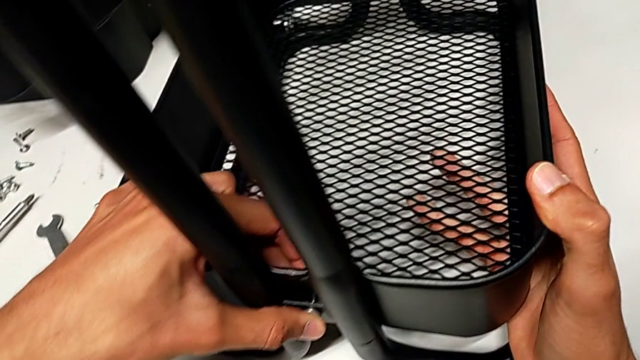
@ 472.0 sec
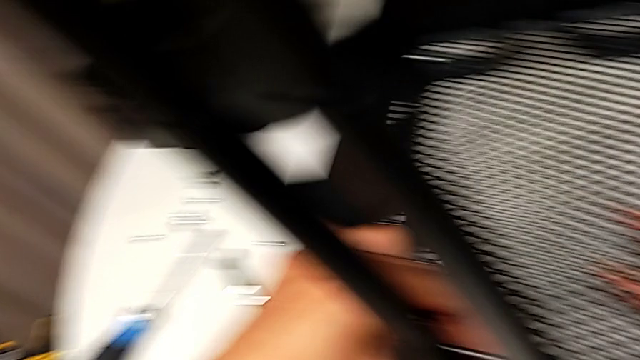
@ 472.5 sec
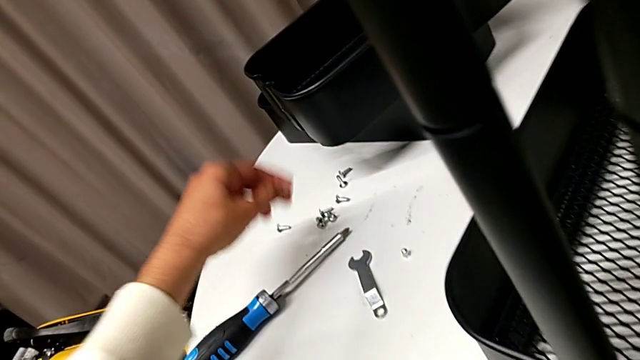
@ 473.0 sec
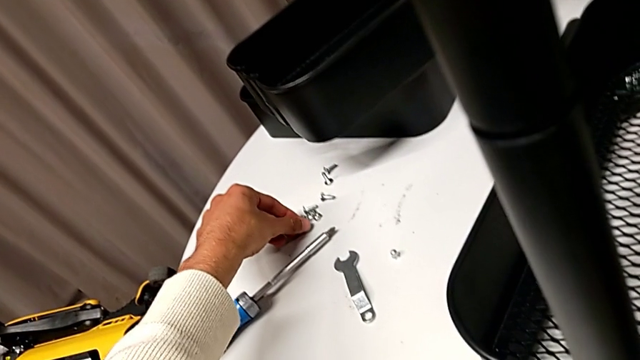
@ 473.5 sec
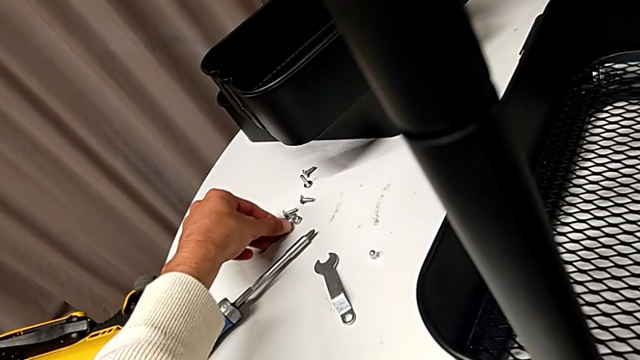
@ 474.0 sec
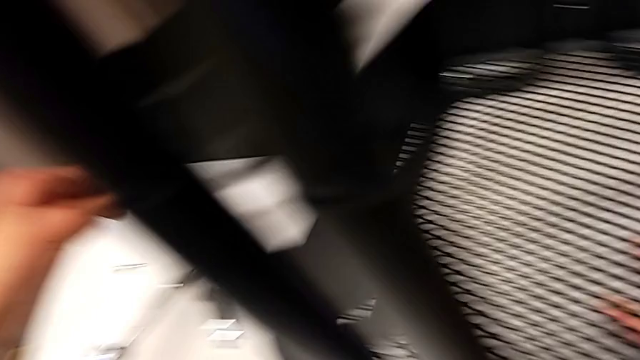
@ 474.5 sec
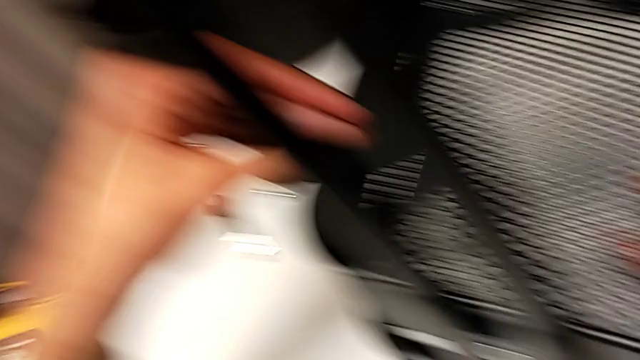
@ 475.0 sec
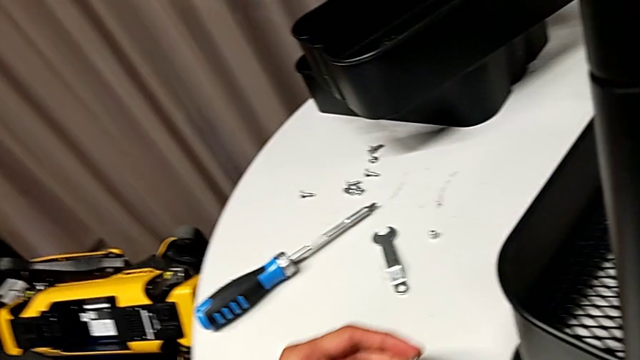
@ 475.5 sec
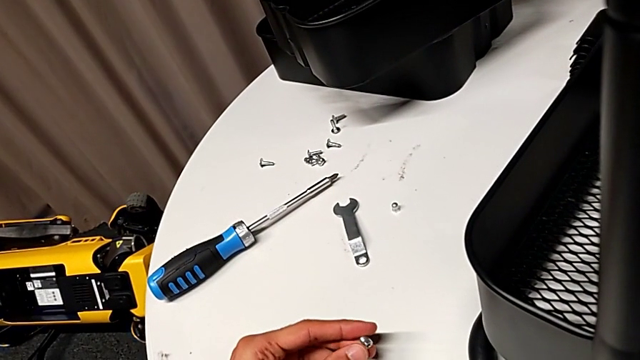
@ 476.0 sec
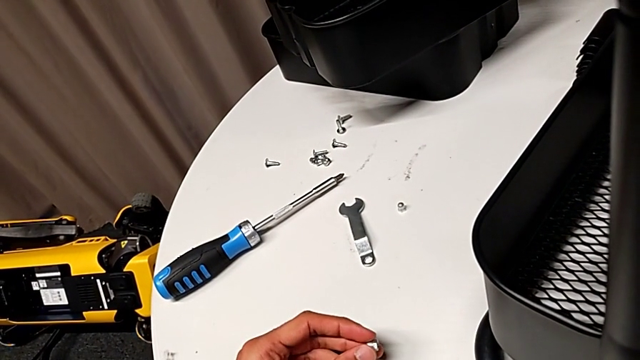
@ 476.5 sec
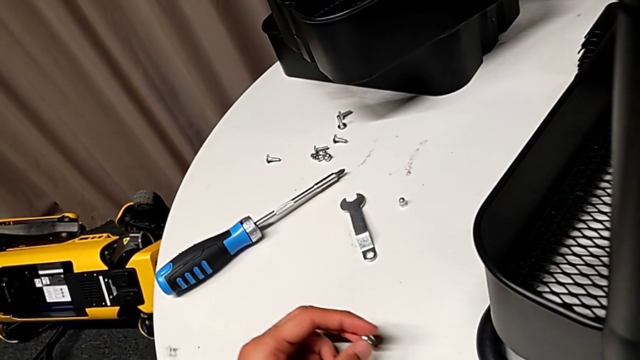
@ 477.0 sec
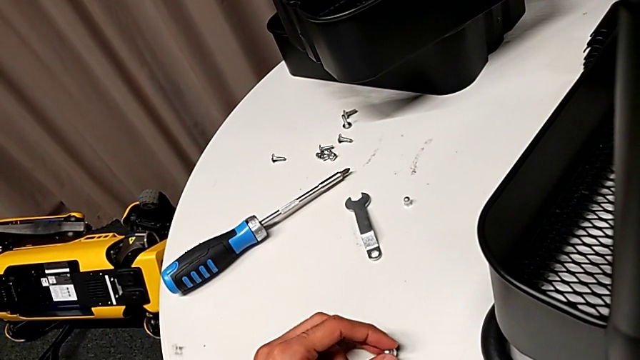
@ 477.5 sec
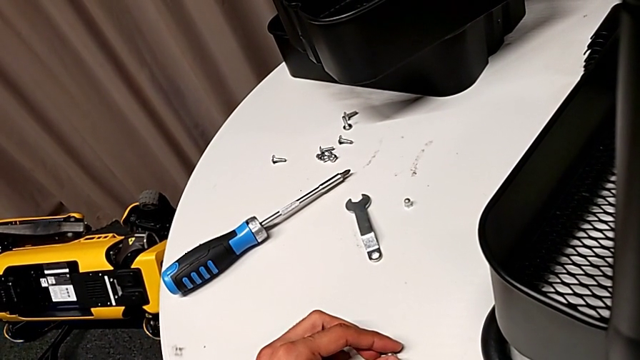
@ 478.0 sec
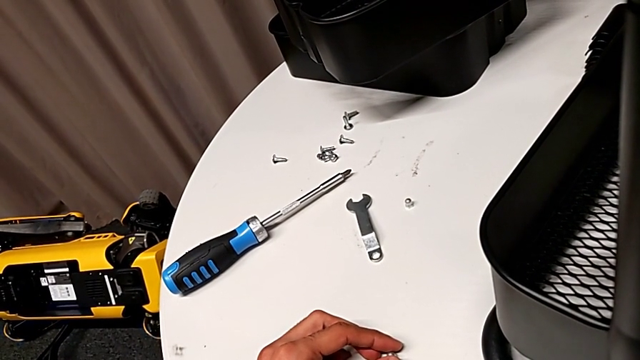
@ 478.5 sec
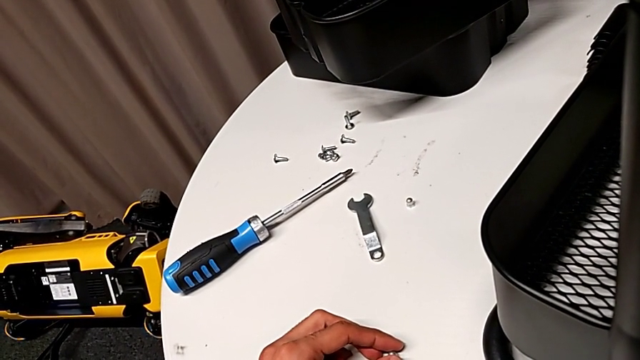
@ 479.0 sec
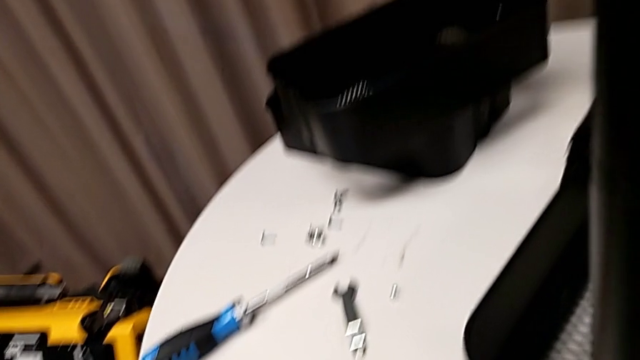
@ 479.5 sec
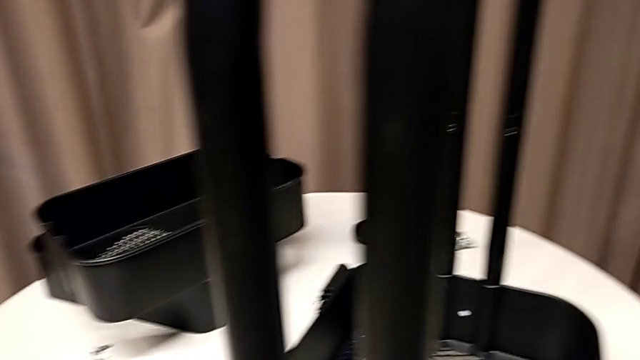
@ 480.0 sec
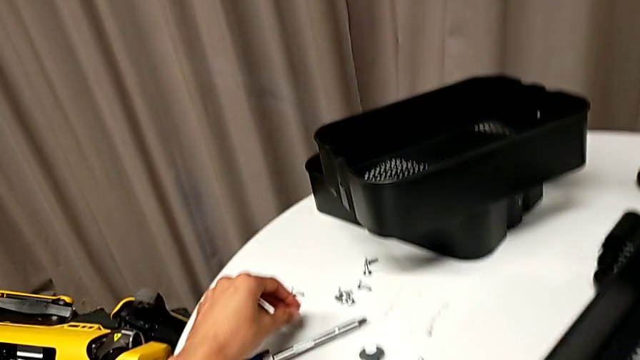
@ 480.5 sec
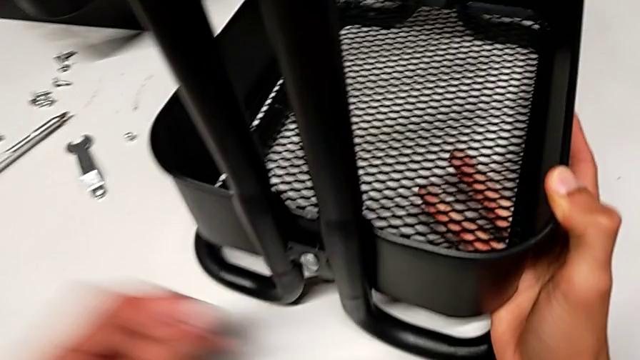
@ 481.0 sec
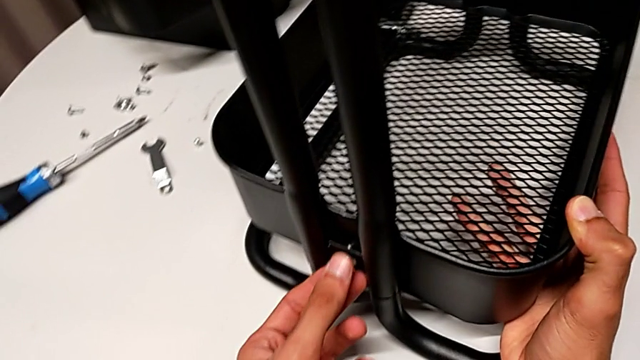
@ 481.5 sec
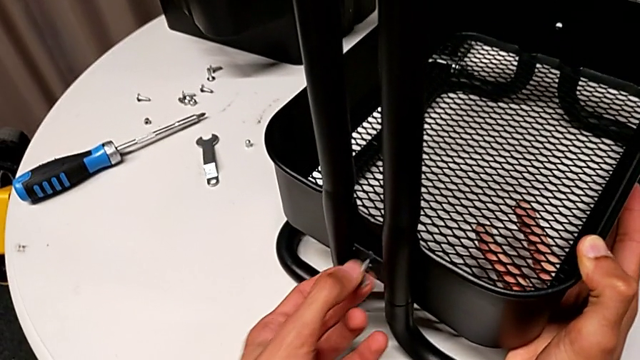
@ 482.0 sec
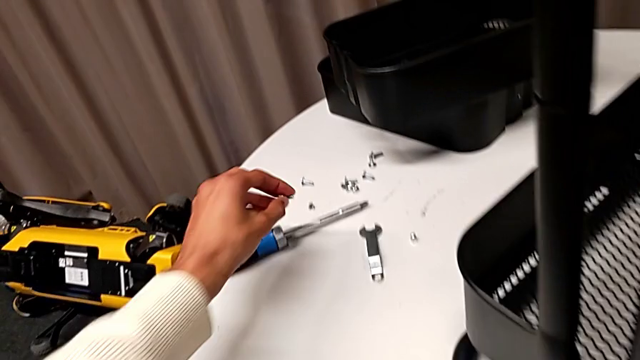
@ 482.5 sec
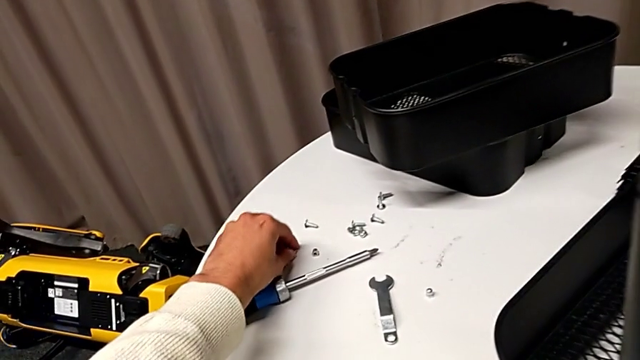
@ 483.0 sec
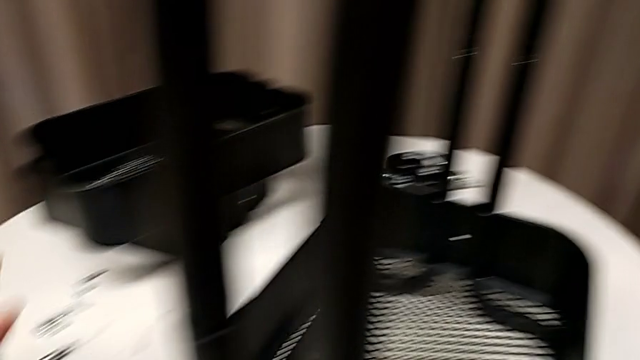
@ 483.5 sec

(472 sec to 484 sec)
The camera wearer is inserting the lower basket. They wrongly grab the bolt, still without taking the bracket, place the screw and disassemble it.

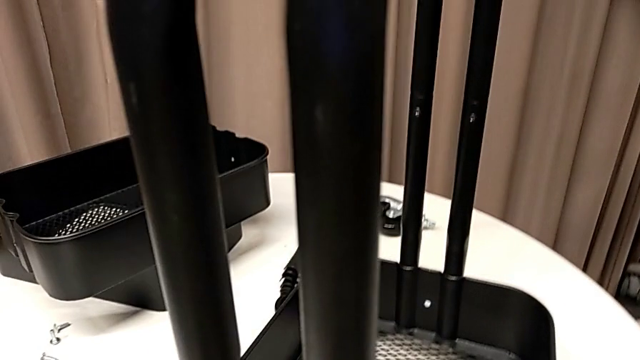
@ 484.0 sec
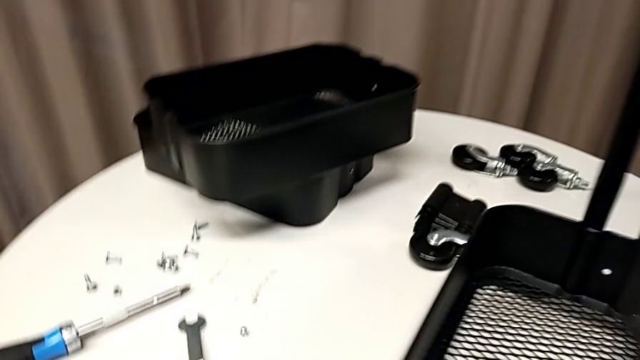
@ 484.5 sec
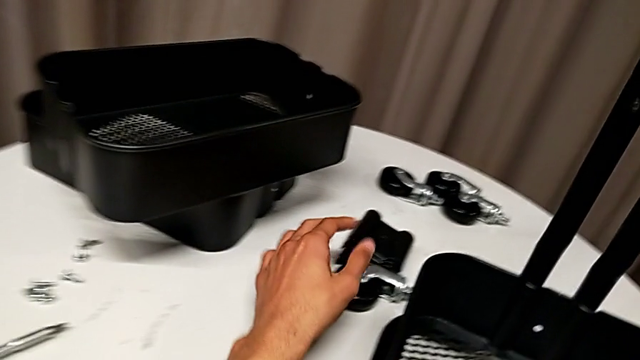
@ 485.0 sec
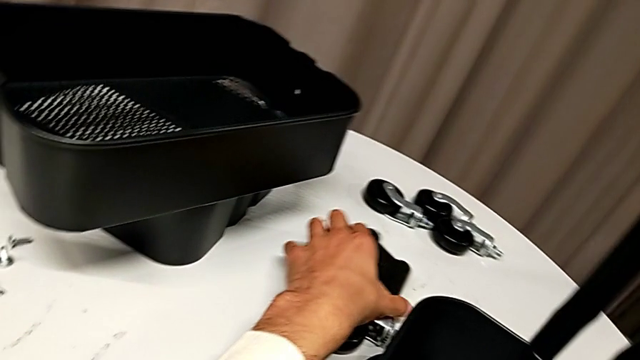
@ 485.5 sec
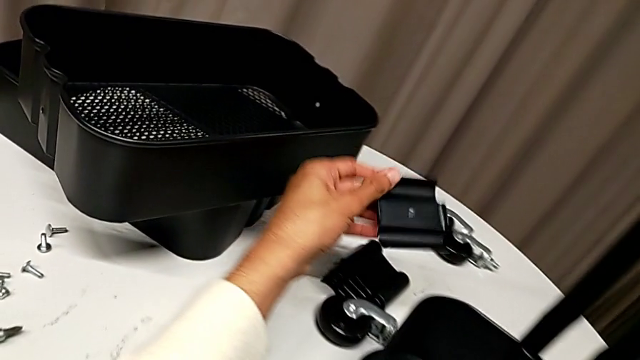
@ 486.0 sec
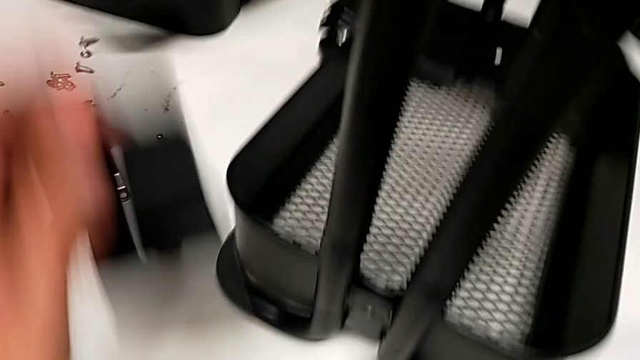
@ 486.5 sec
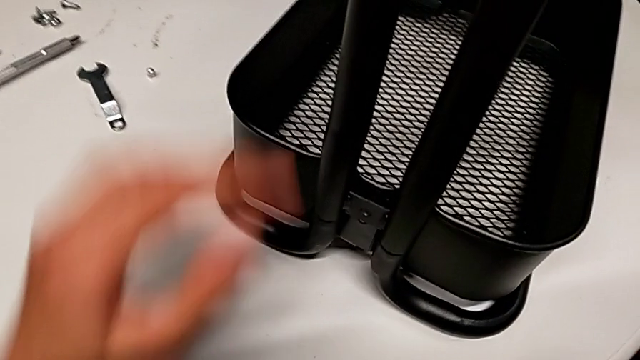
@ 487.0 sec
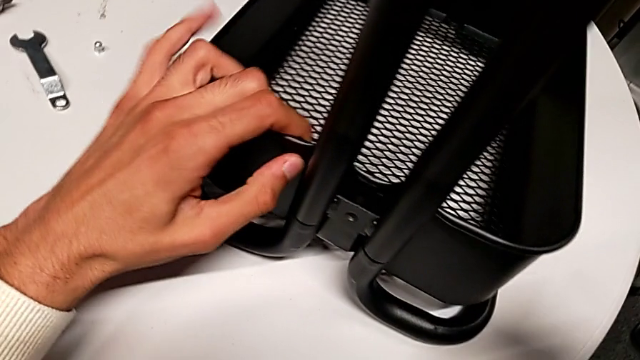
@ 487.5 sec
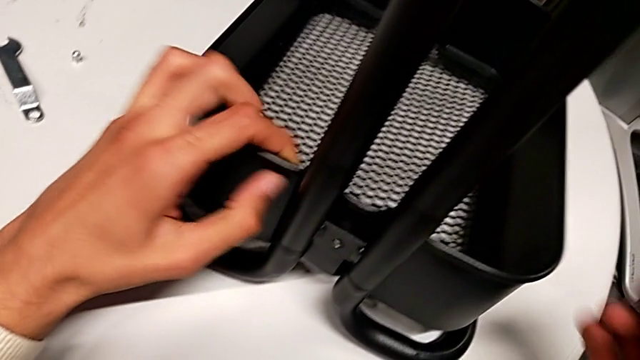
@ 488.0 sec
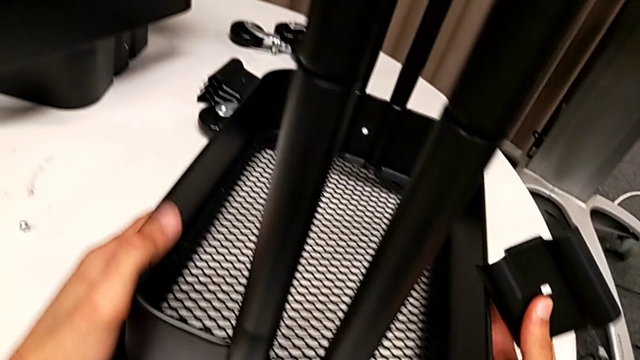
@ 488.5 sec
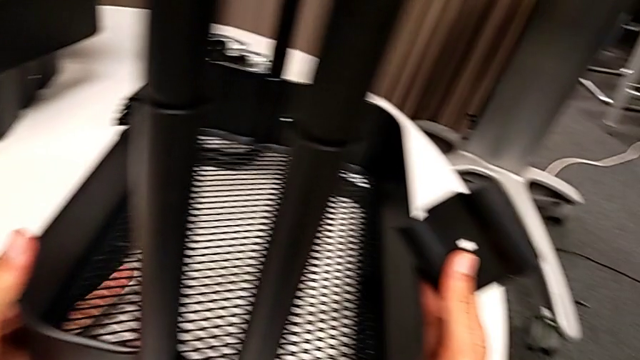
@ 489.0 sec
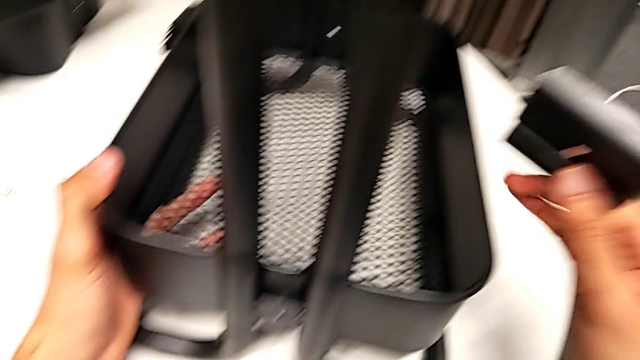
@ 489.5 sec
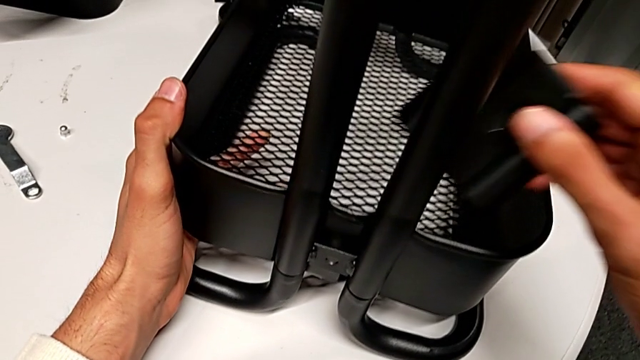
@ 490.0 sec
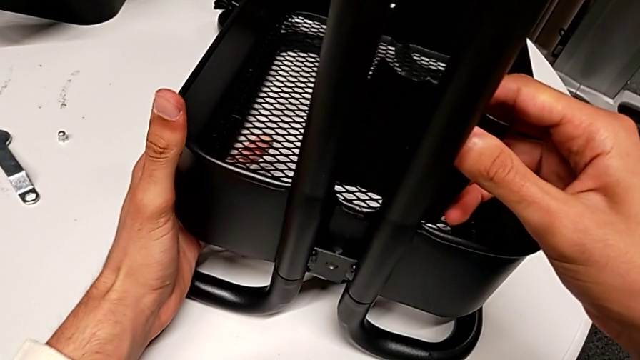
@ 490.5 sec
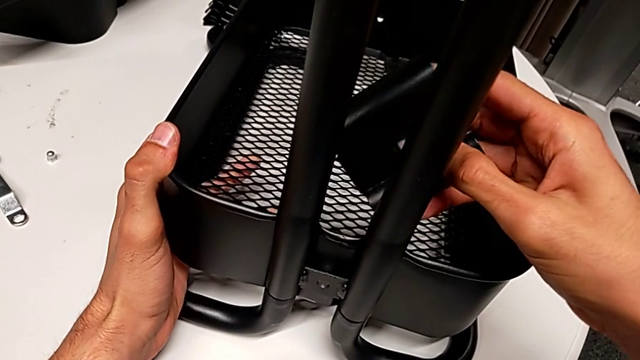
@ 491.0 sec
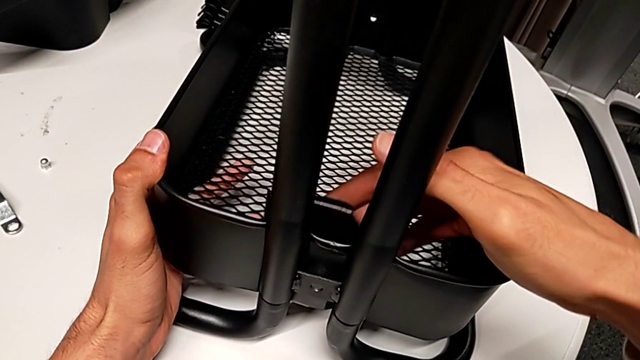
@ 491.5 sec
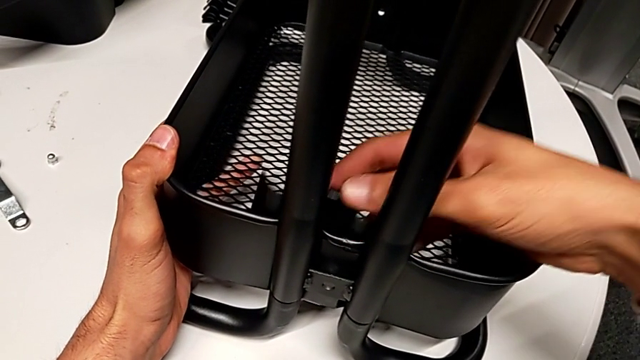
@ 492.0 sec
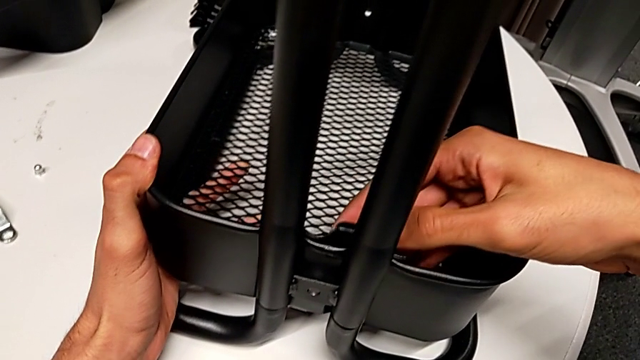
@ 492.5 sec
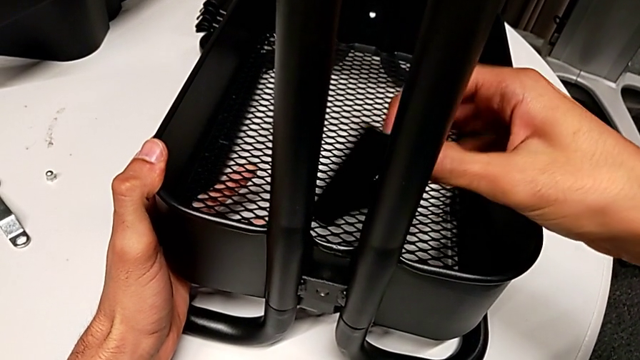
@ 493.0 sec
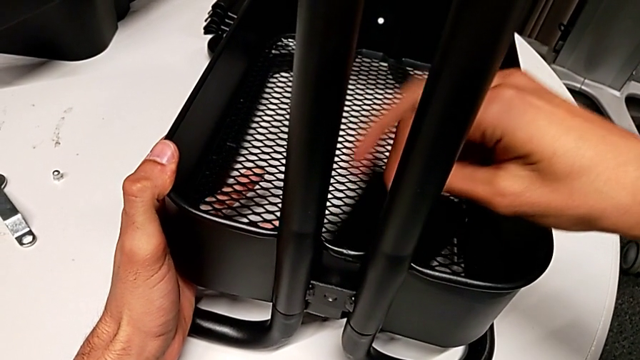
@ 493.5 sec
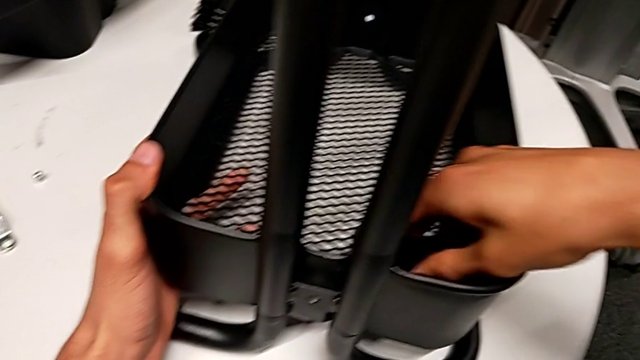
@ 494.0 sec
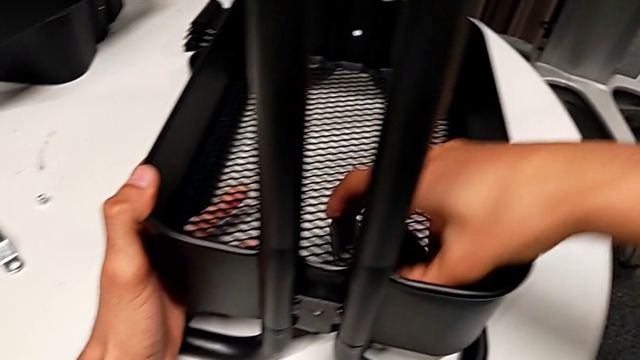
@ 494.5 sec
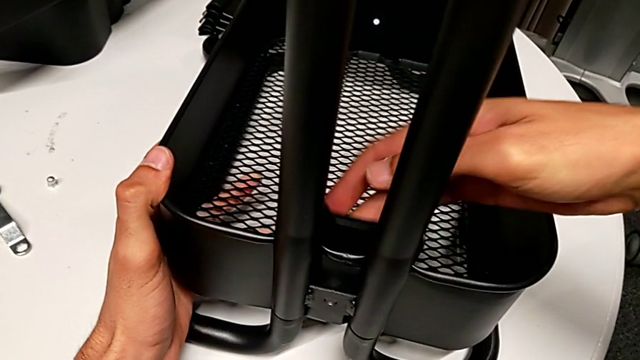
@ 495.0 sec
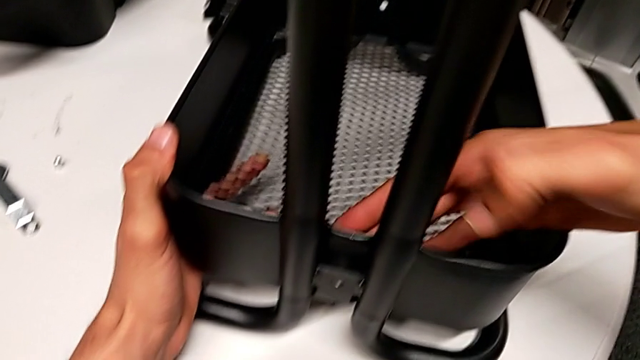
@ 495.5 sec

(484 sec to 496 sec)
The camera wearer is inserting the lower basket. They grab the first bracket, align the bottom grid tray and begin to wrongly align the bracket again with the basket, but it is still on the wrong side.
